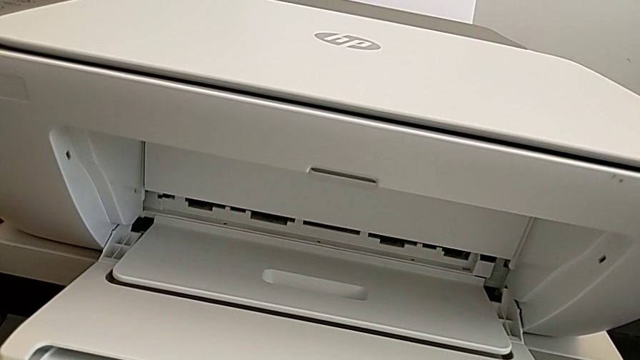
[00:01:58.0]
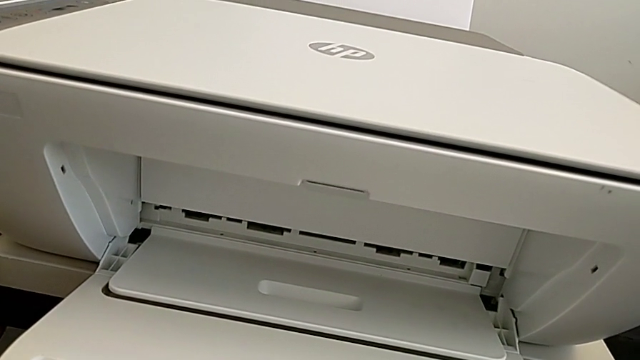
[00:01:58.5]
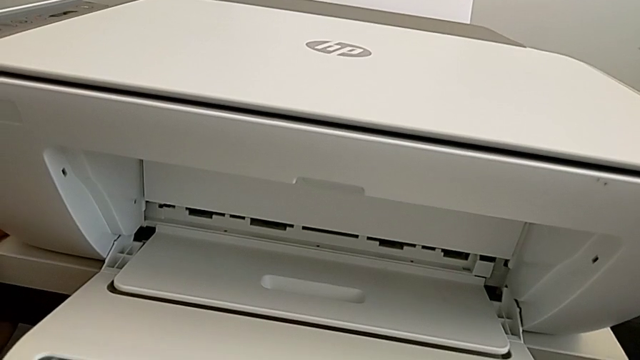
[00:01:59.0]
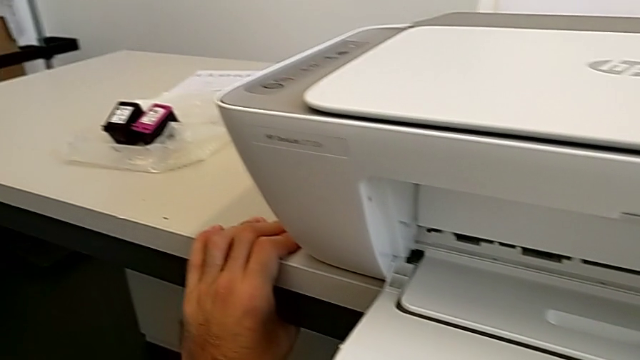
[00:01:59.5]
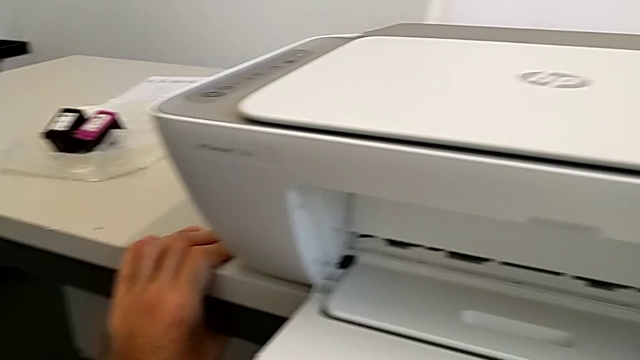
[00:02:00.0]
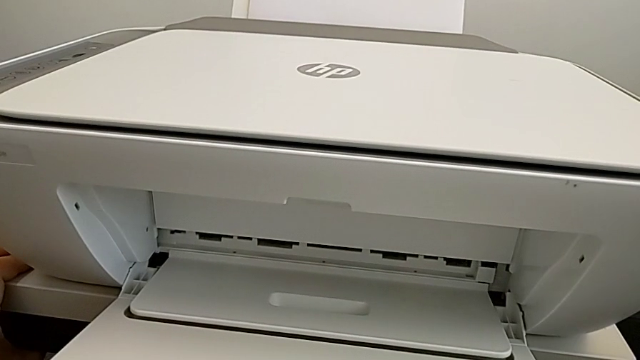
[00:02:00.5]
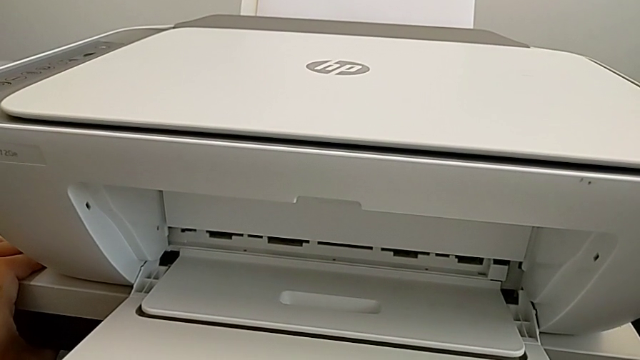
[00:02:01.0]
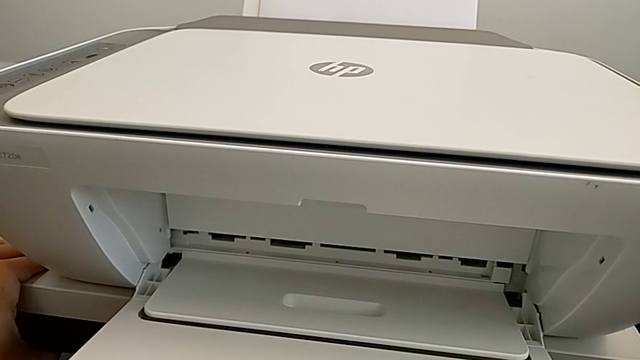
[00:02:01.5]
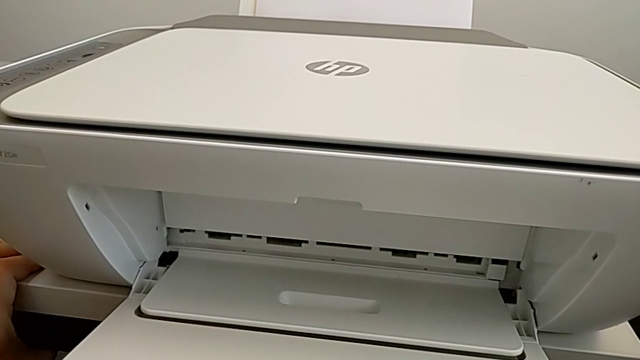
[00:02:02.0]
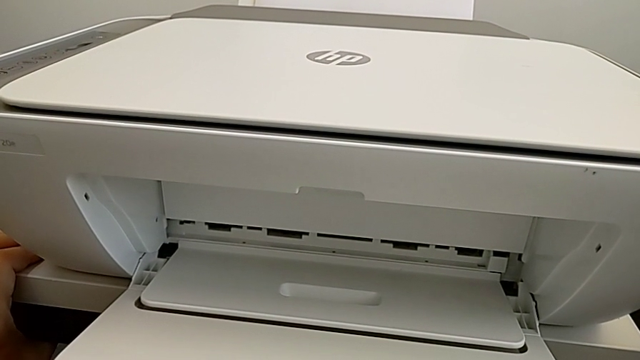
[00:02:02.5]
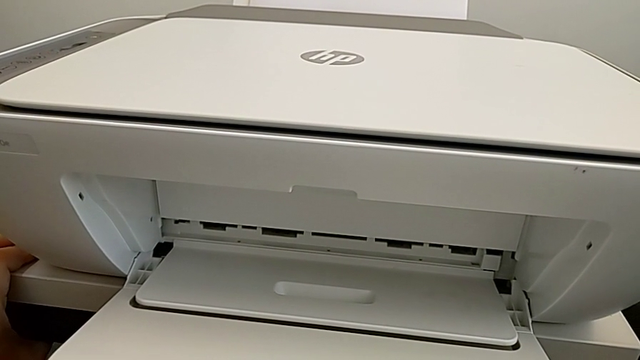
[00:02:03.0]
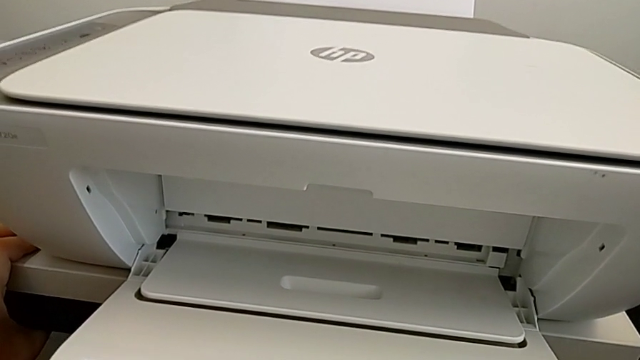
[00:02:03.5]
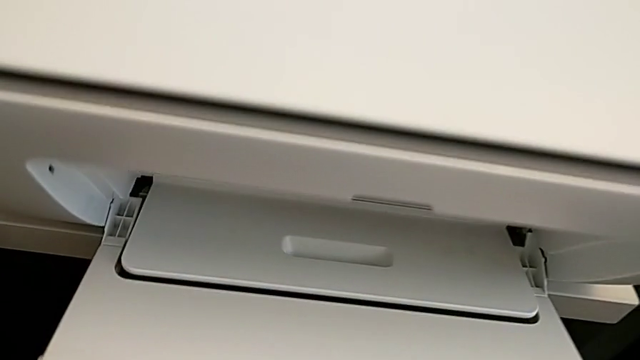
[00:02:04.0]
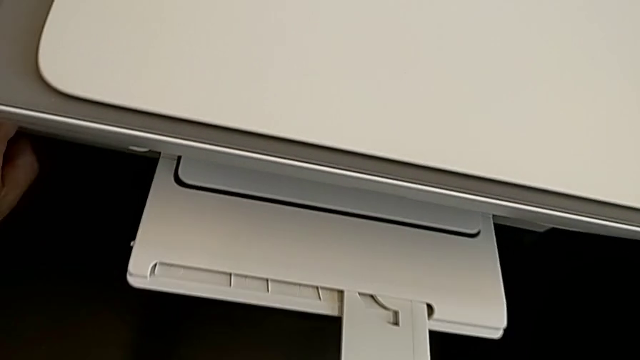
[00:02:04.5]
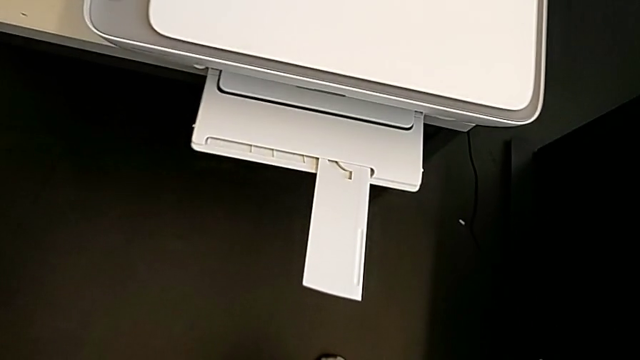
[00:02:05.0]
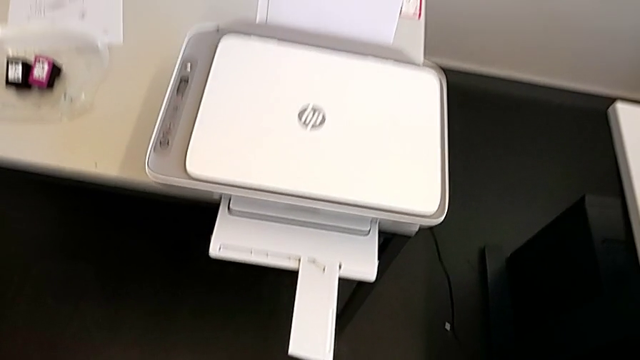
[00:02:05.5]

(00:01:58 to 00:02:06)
The camera wearer is opening the tray extension. They keep opening the extending paper tray.

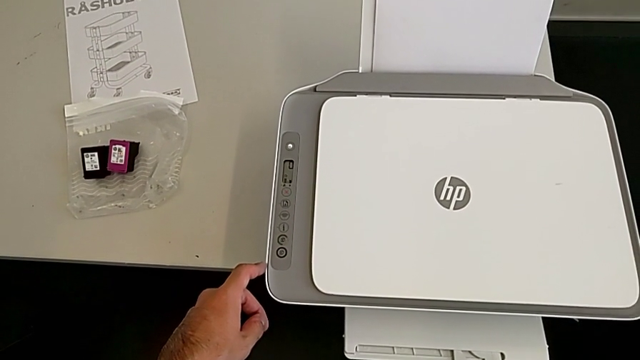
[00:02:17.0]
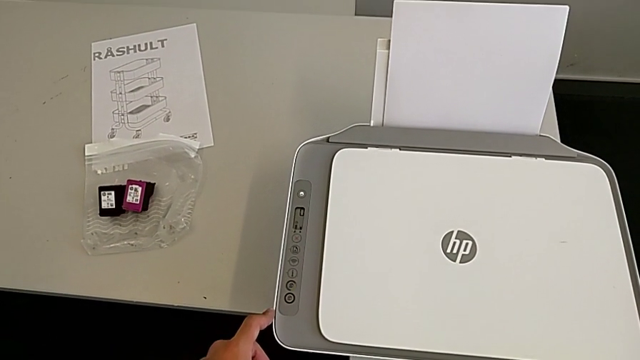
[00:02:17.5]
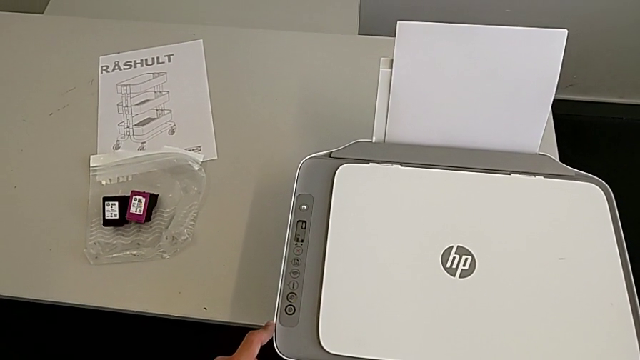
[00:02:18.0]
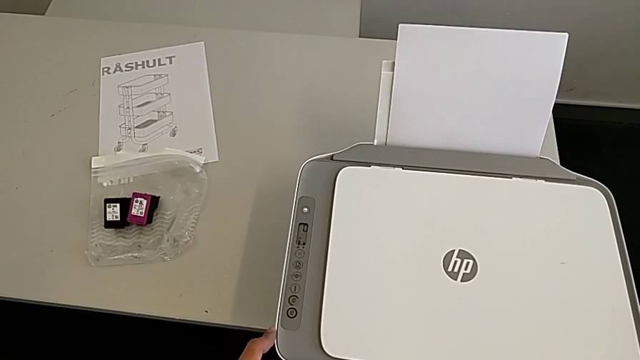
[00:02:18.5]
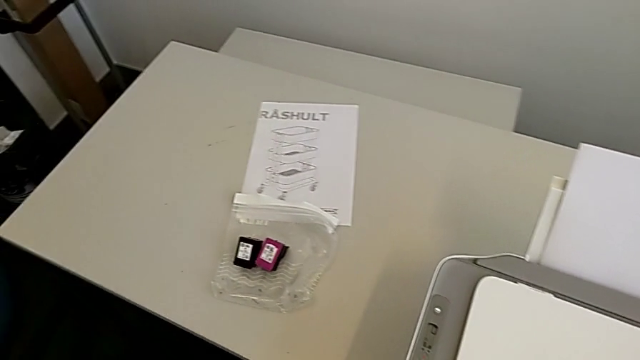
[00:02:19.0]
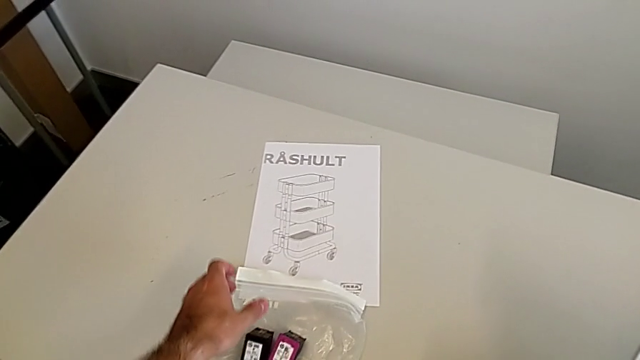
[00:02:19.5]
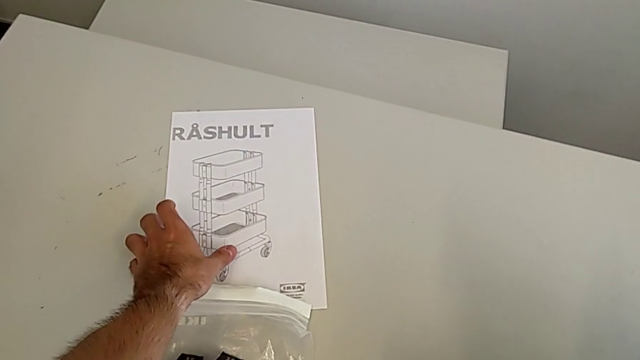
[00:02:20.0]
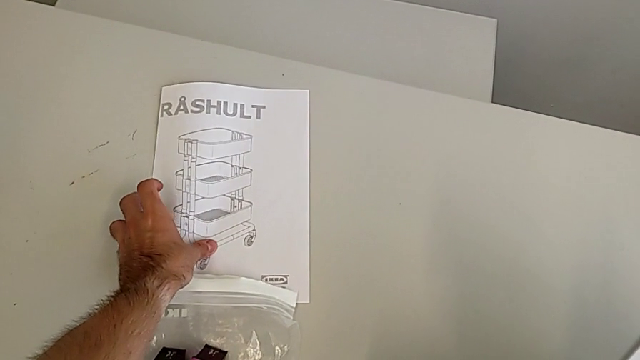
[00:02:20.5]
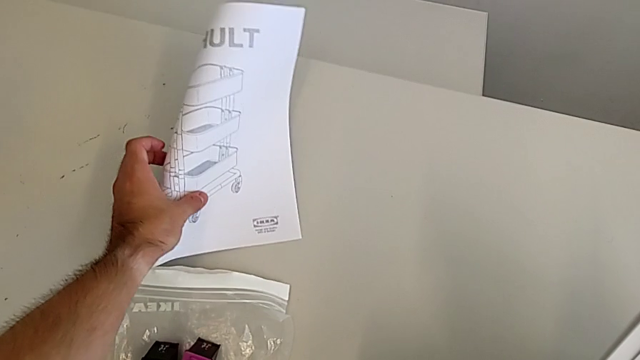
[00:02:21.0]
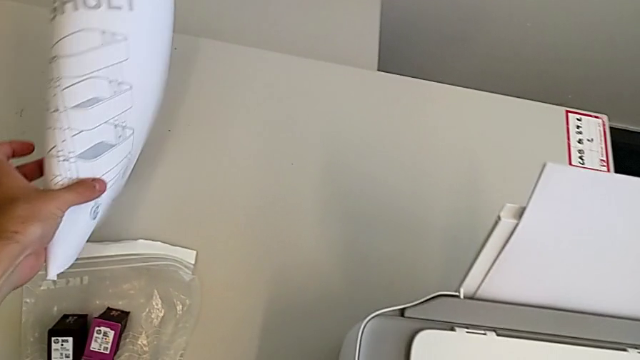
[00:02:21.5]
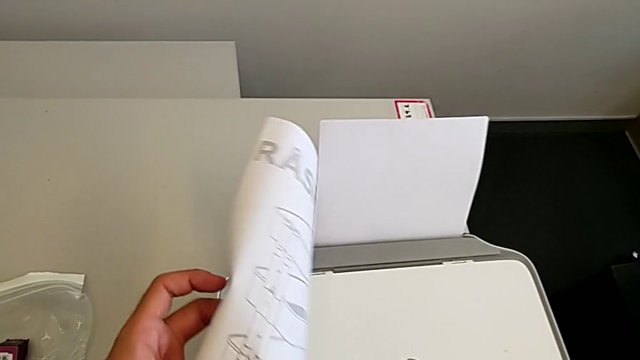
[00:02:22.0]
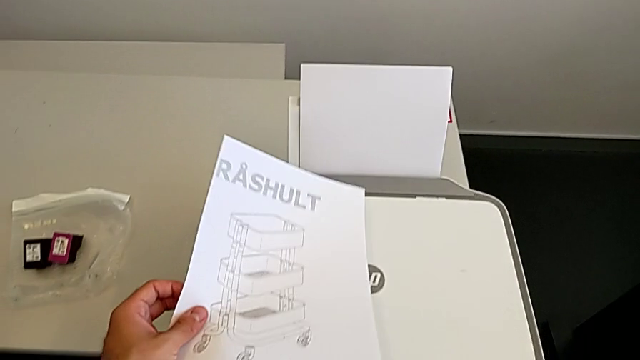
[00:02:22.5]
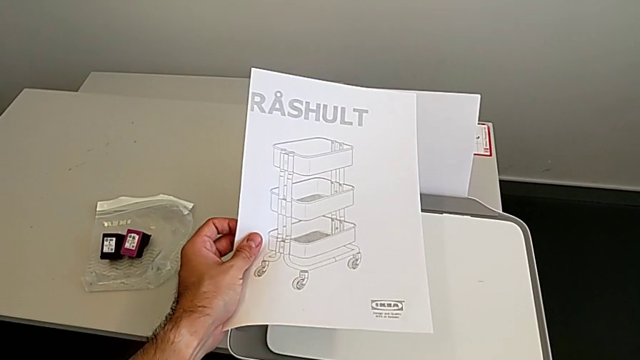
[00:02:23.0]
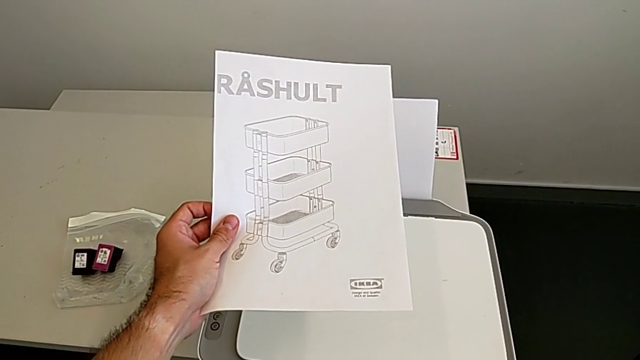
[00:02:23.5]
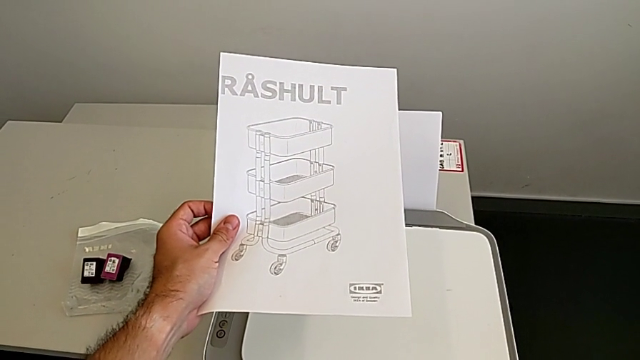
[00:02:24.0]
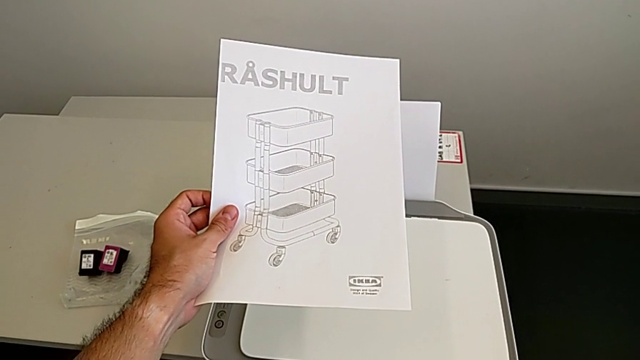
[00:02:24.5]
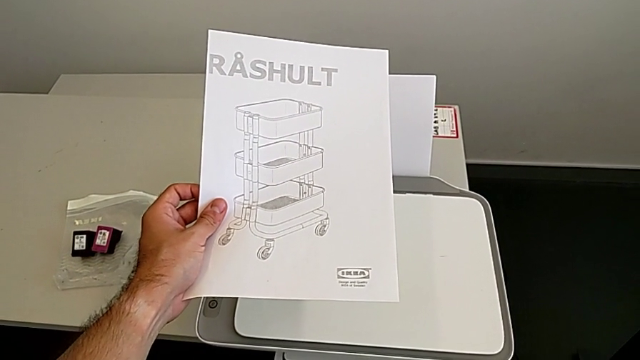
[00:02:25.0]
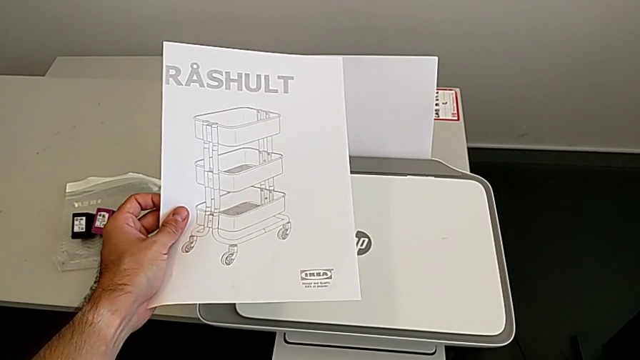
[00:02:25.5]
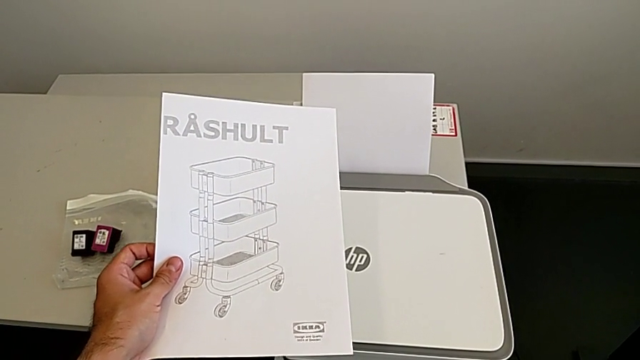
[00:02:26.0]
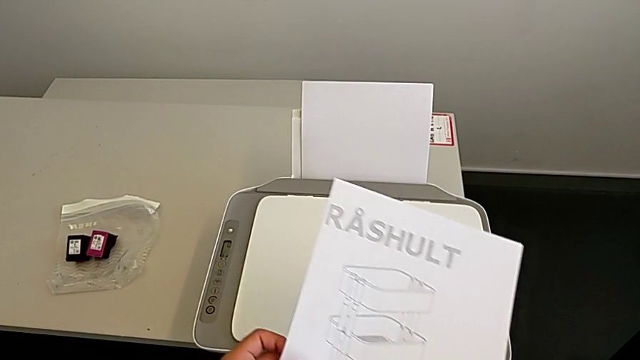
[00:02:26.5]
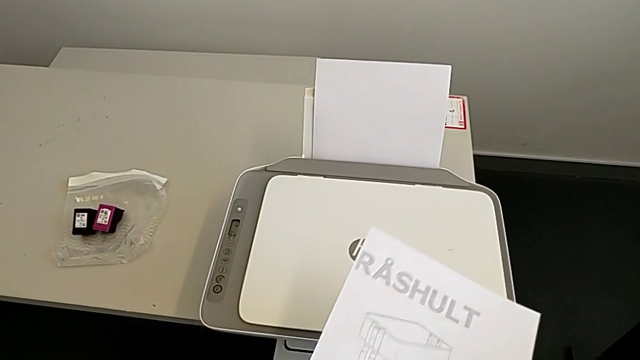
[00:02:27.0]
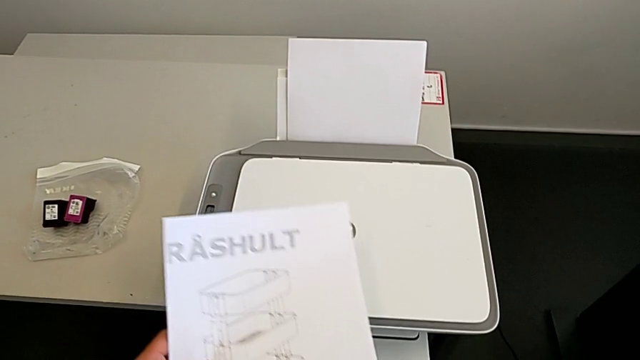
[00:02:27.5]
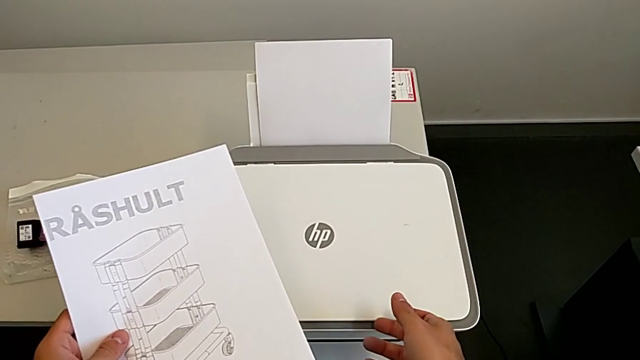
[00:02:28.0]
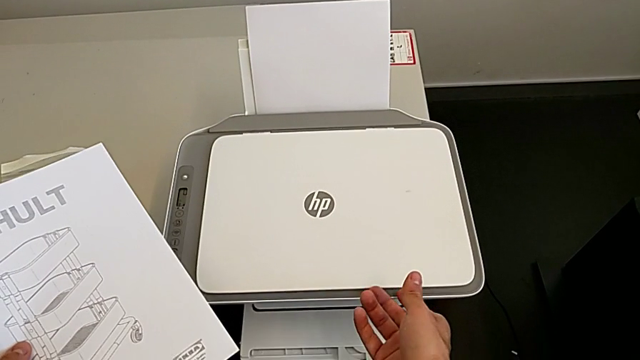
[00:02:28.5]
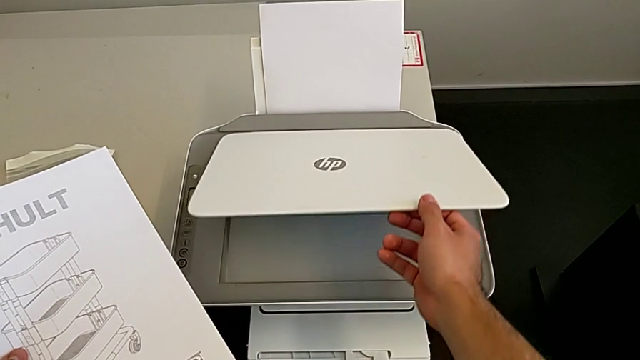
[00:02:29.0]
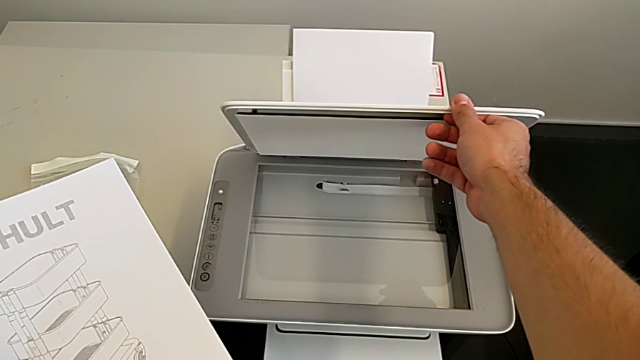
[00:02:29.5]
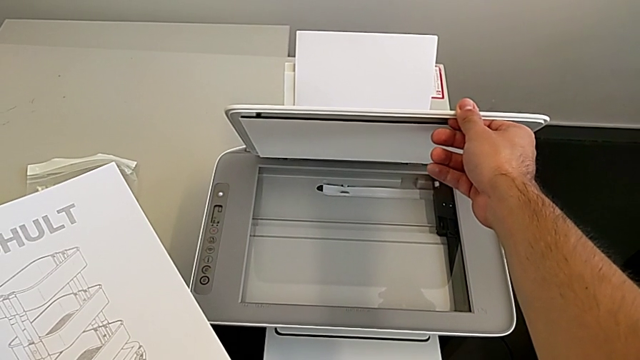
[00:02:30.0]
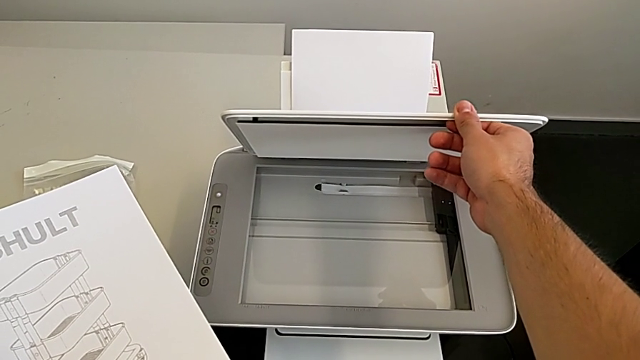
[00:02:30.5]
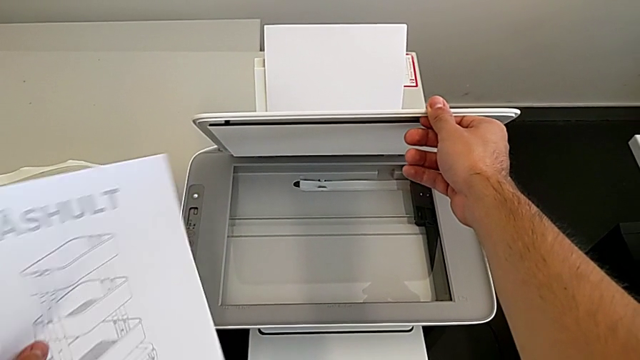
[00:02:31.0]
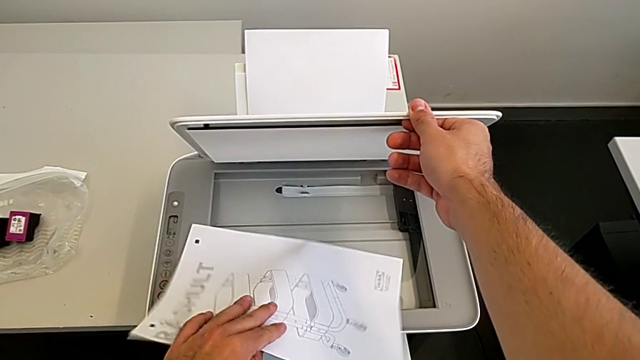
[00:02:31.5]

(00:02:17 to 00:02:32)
The camera wearer is copying the paper in black and white. They grab the paper stack, hold it and open the copy gate.
